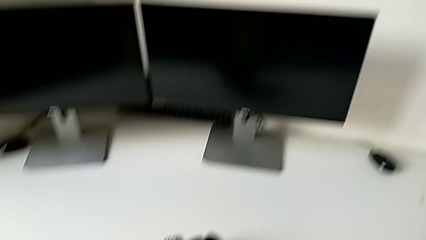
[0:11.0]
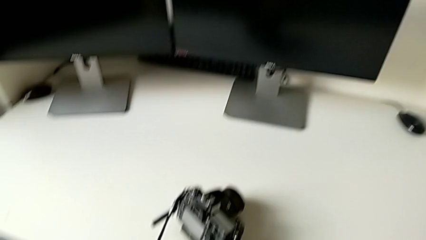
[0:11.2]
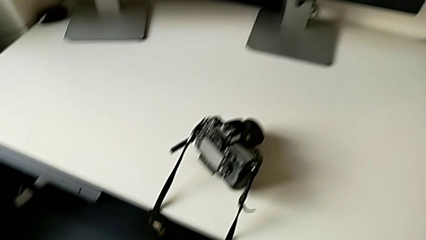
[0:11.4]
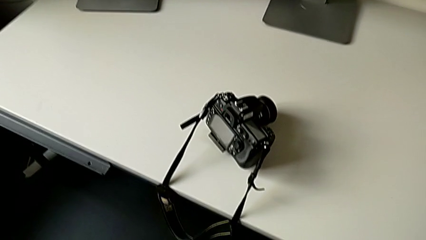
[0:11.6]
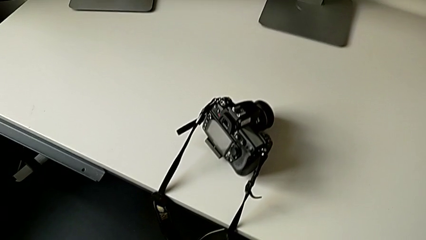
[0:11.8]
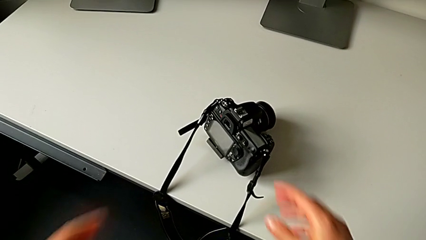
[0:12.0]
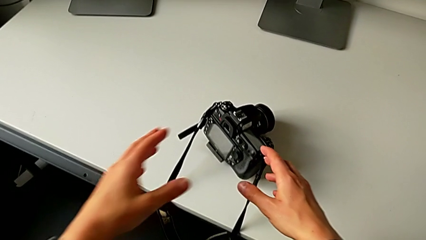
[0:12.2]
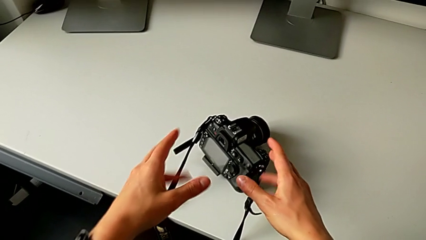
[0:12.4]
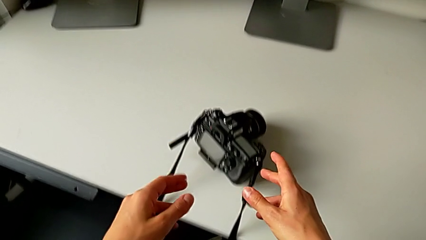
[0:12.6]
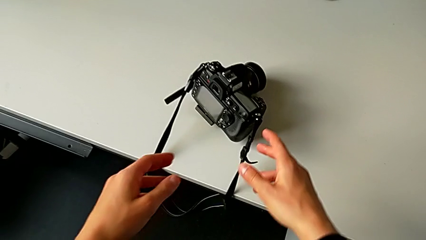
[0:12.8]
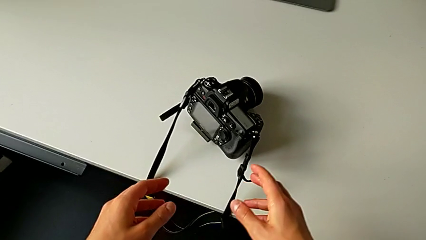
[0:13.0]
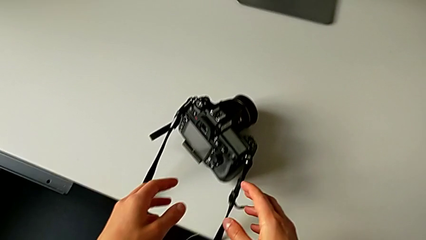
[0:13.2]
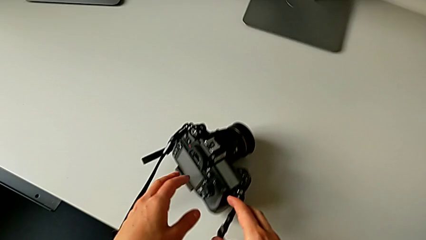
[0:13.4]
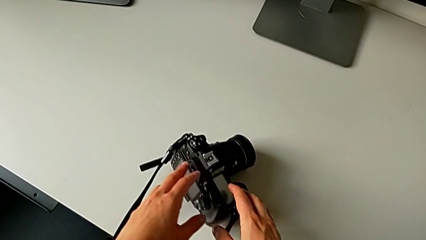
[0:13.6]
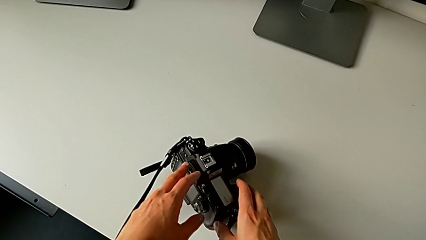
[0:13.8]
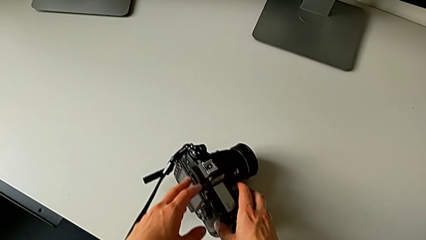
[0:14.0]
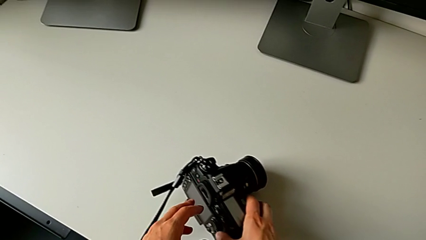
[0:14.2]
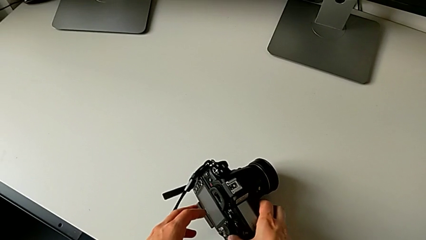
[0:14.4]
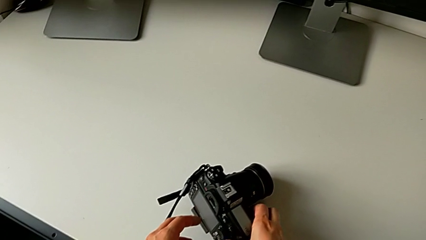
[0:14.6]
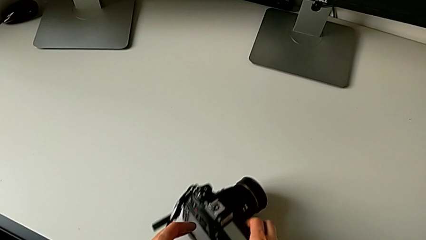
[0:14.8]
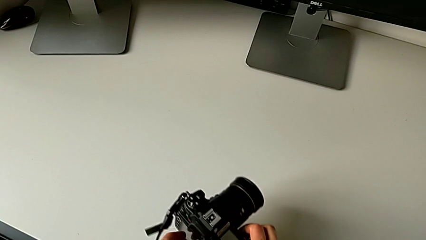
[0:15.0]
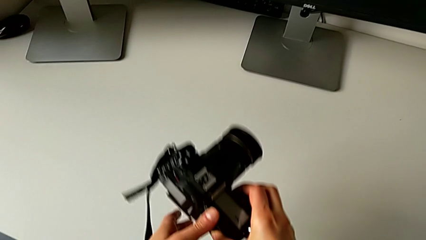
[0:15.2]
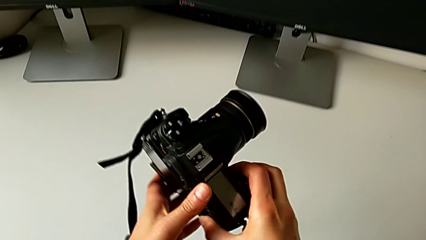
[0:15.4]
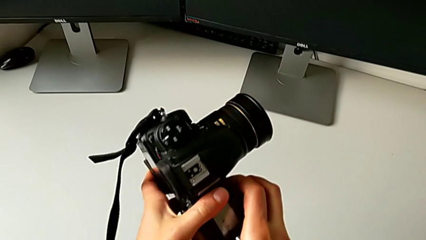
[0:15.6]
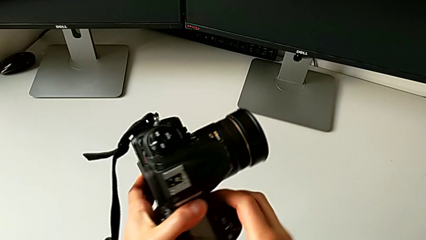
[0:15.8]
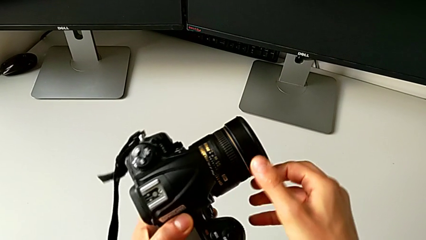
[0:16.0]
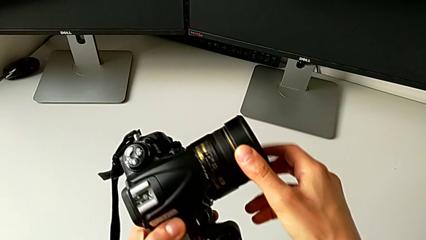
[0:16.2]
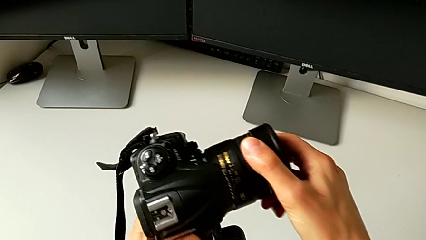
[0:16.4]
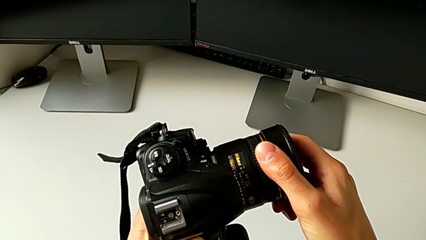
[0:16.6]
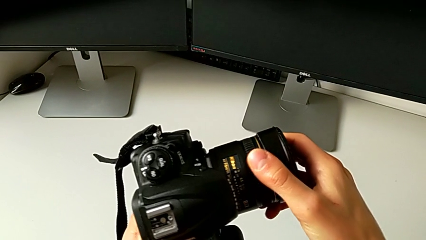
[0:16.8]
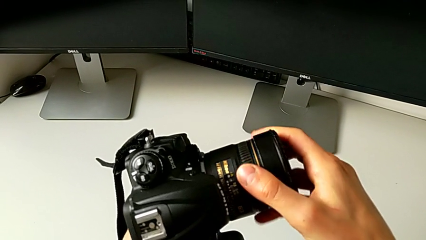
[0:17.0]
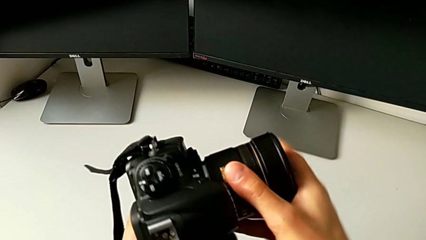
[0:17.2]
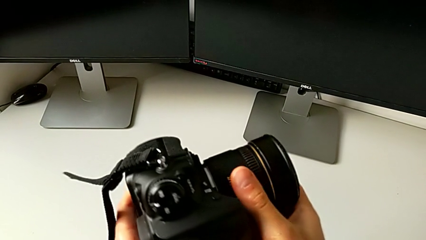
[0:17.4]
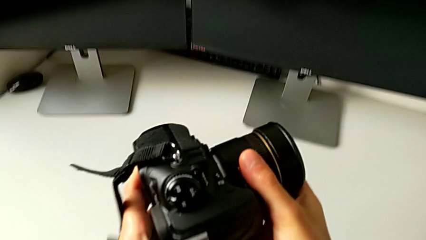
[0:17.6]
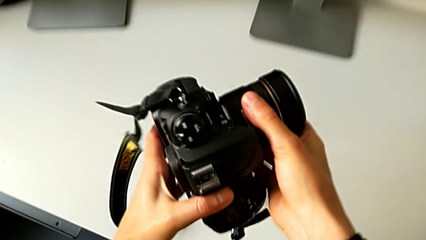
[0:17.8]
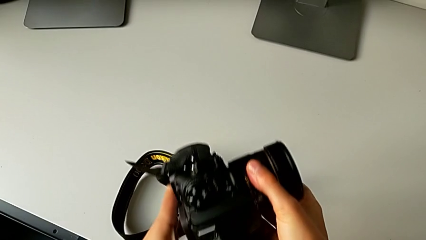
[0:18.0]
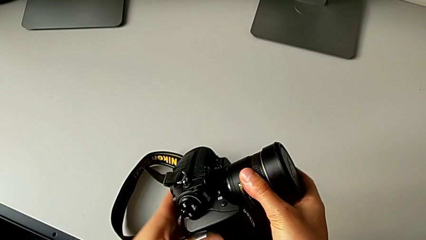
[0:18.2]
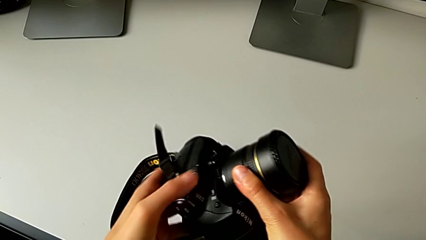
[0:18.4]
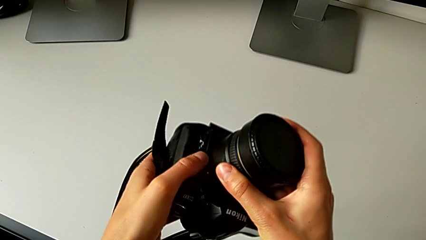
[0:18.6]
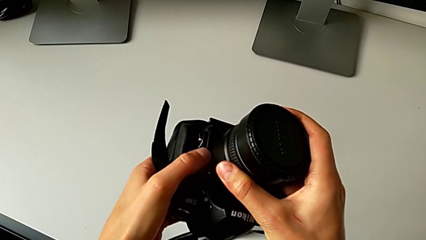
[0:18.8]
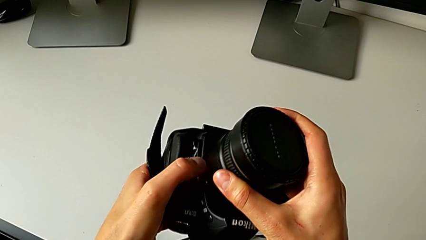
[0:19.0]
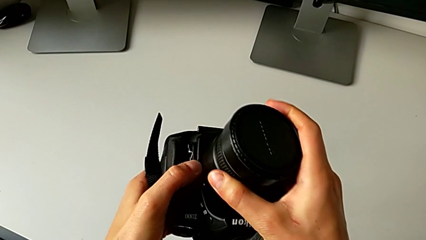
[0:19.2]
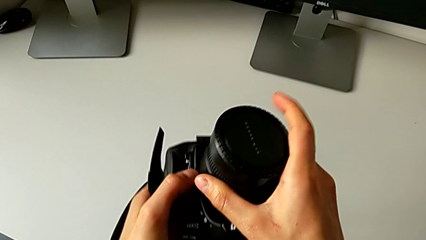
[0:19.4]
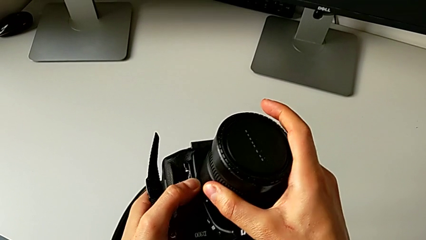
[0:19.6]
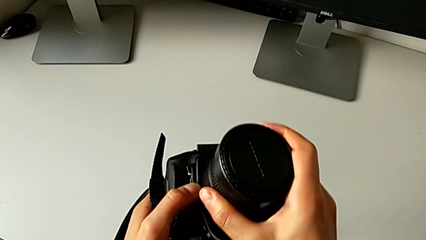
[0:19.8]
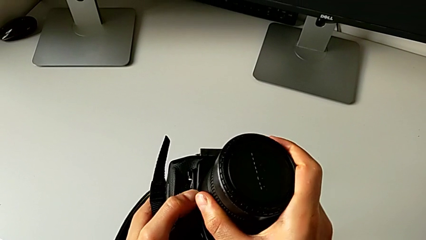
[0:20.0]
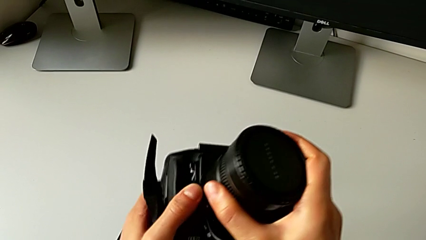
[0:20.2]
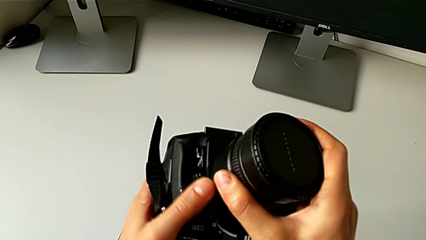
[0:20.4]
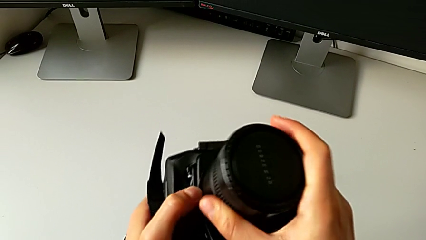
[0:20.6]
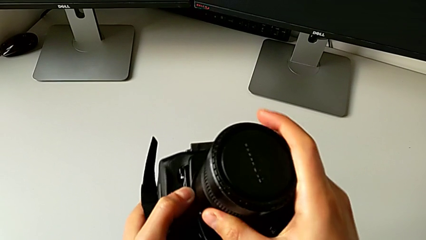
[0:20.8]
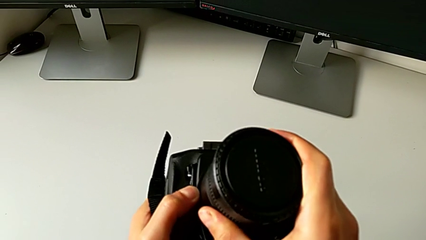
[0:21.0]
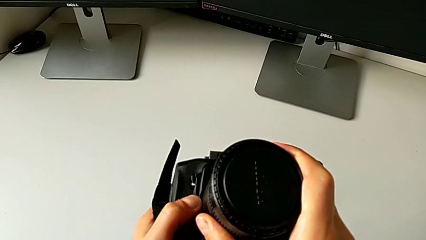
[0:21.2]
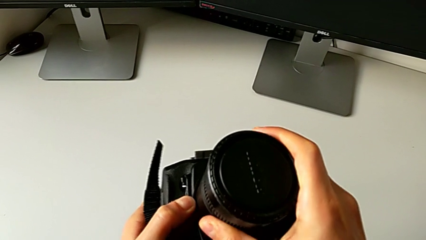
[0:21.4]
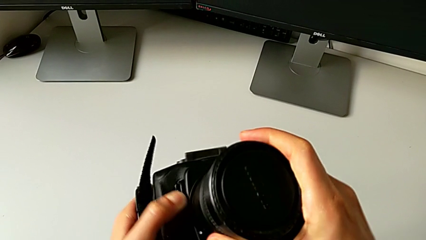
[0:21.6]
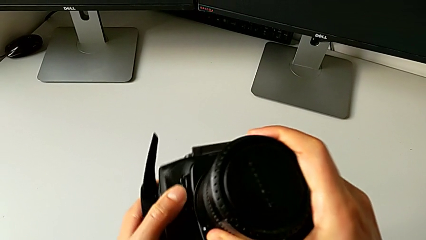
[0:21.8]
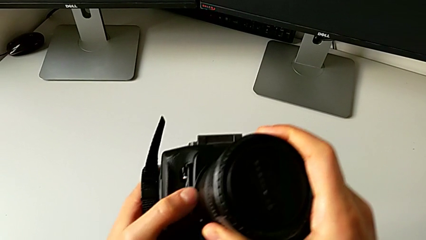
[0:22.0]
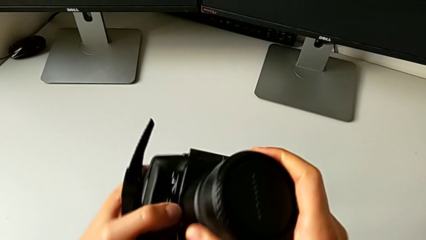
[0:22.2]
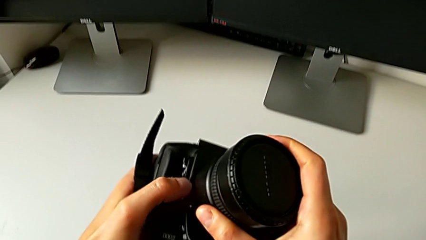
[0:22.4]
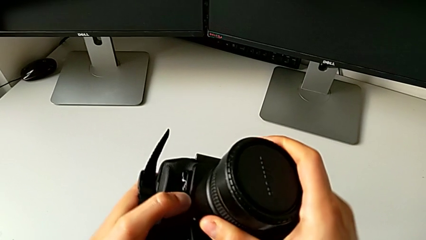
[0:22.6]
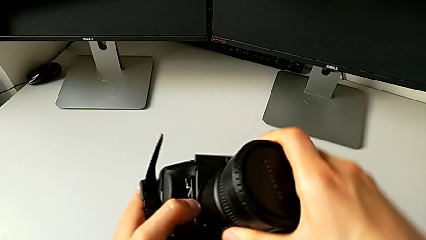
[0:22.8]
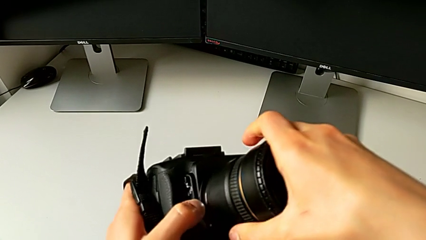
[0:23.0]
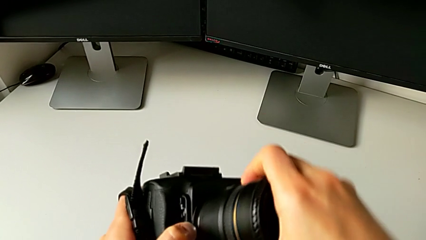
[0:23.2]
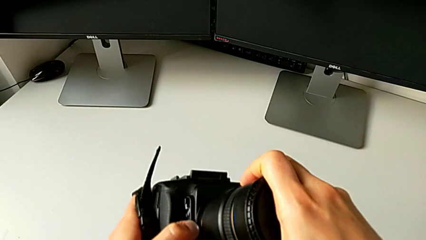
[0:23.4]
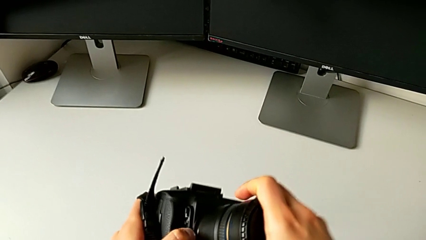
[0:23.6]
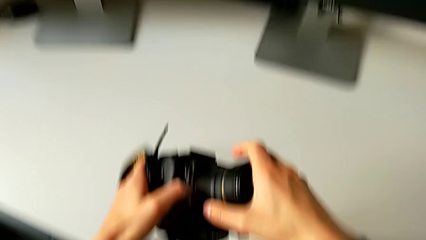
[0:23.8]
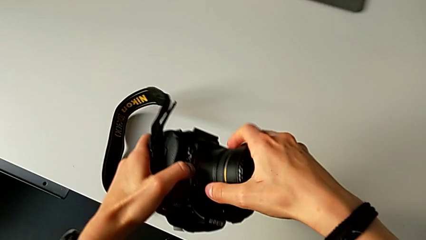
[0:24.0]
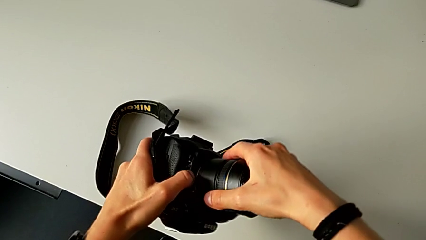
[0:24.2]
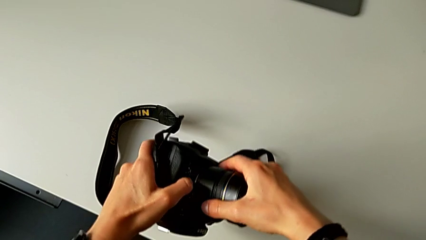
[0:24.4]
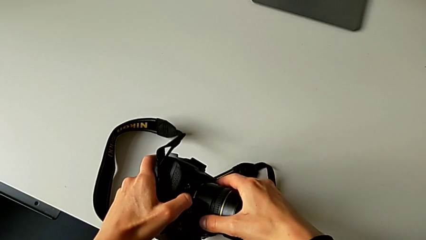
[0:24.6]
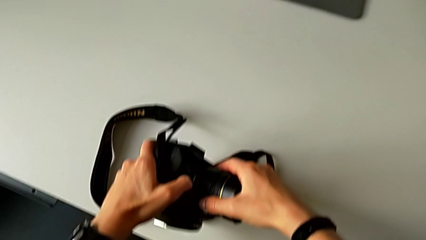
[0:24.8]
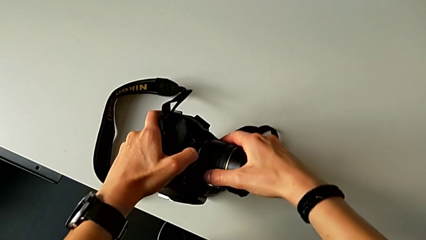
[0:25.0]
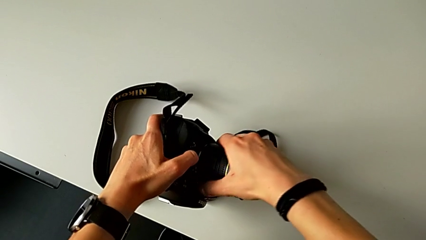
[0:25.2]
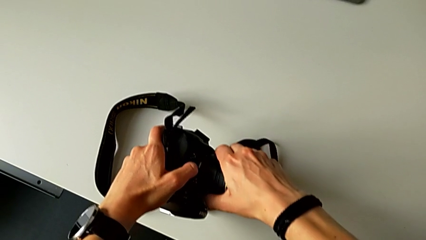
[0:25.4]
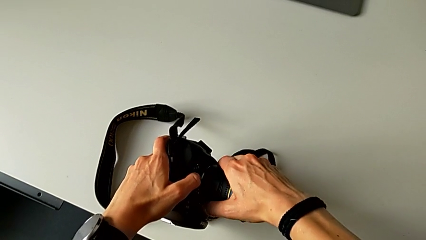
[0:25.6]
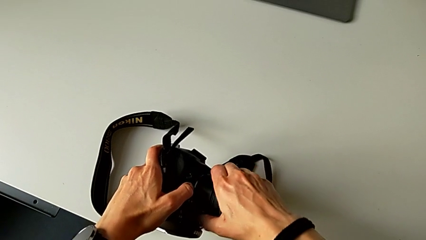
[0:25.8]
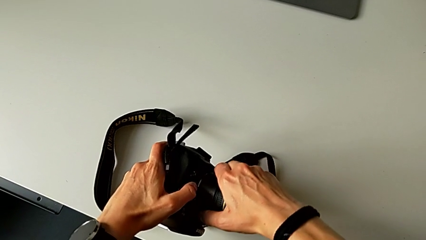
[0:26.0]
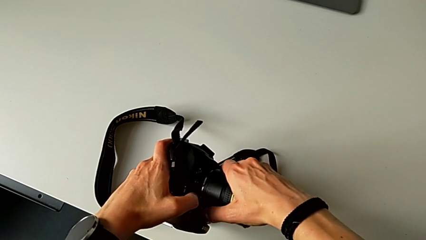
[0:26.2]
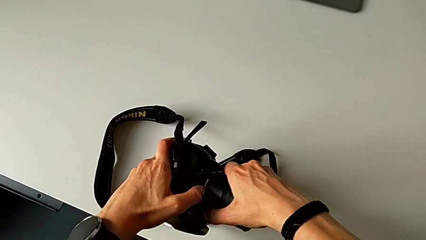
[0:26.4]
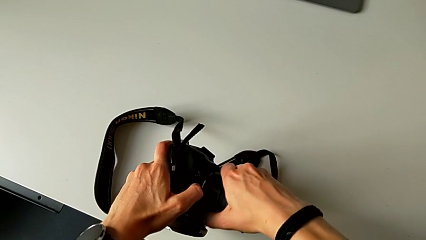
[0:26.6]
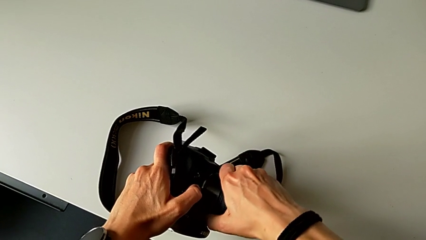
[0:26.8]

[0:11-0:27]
The camera wearer is detaching the lens of the DSLR camera. They grab the DSLR, rotate the lens and wrongly turn the lens.
